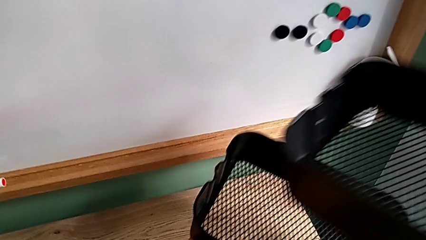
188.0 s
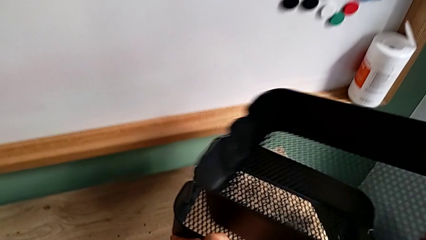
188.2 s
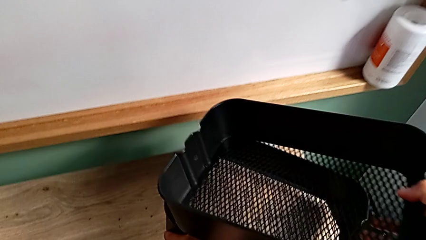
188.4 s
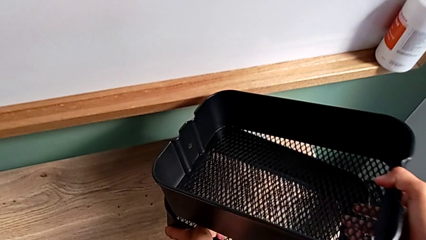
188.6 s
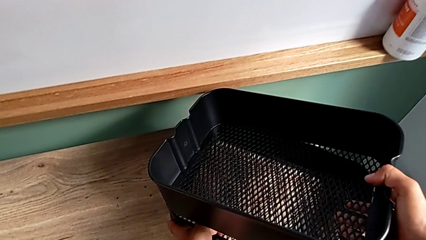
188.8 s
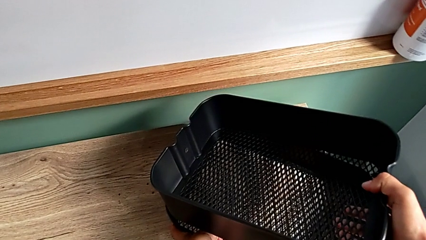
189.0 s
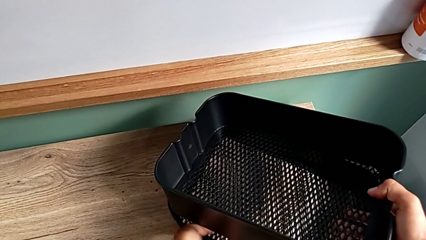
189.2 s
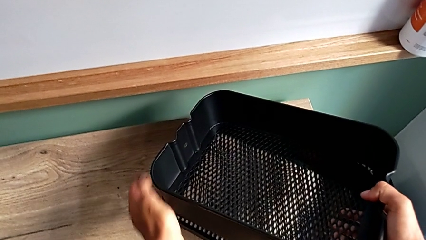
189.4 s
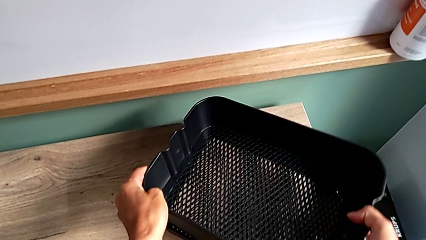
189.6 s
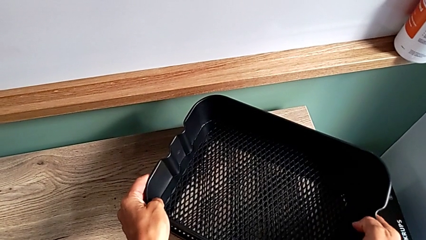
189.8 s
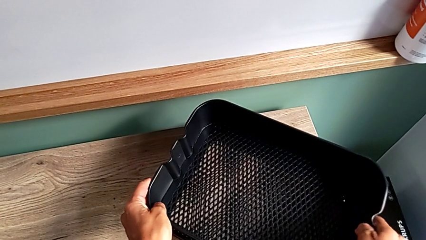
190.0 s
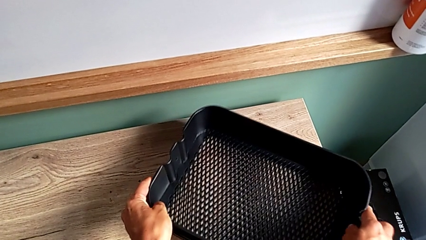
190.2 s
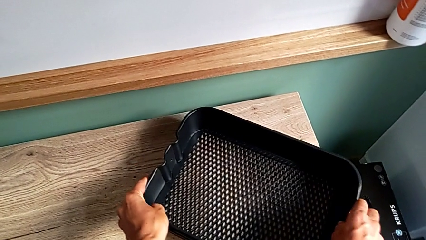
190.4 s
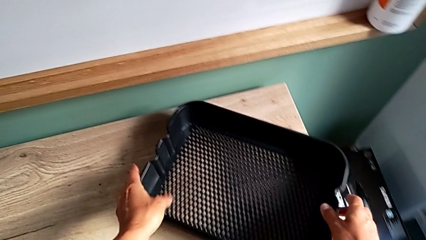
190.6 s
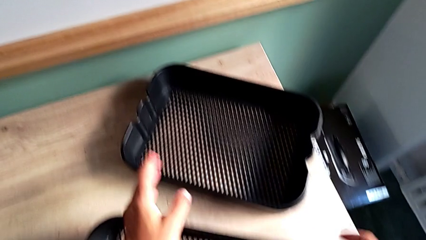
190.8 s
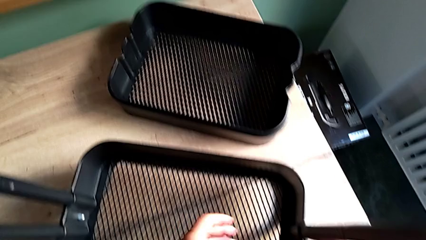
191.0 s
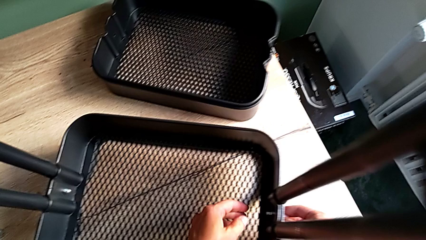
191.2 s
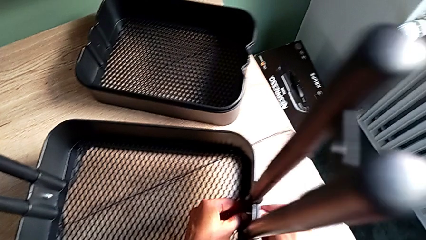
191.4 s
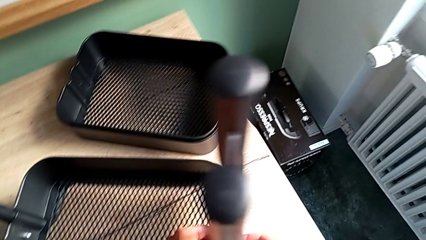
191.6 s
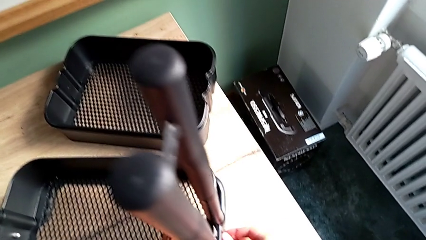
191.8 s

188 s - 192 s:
The camera wearer is disassembling the top and middle grid tray. They place the first two grid trays and grab the fifth bracket.

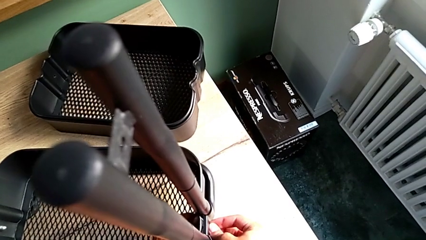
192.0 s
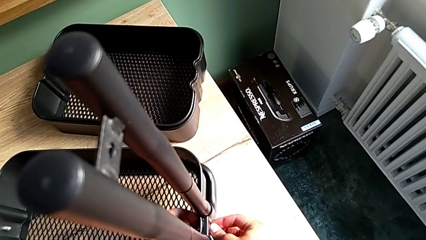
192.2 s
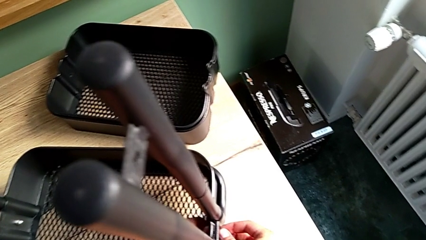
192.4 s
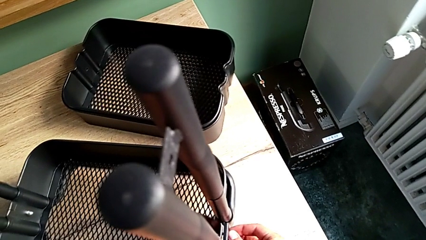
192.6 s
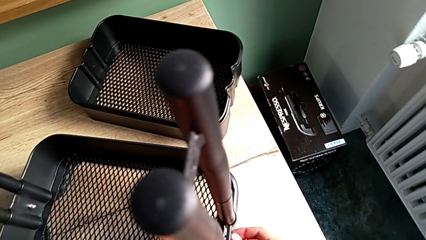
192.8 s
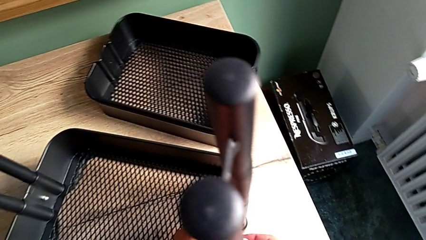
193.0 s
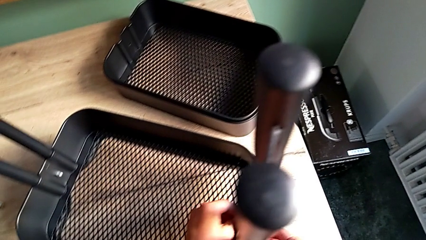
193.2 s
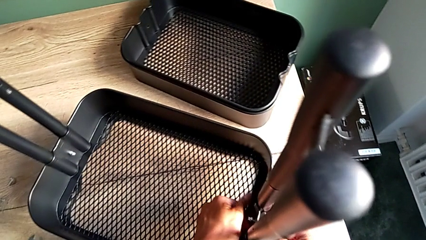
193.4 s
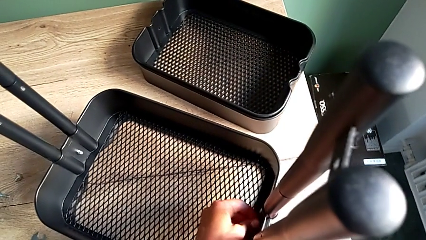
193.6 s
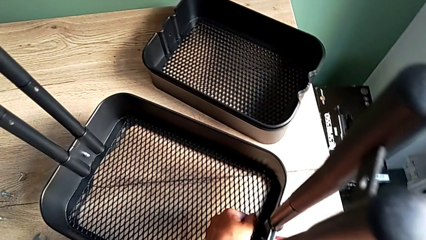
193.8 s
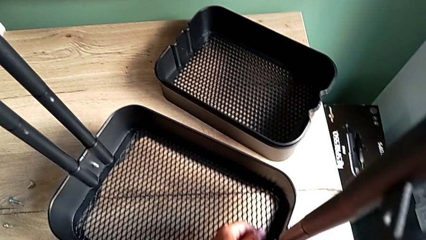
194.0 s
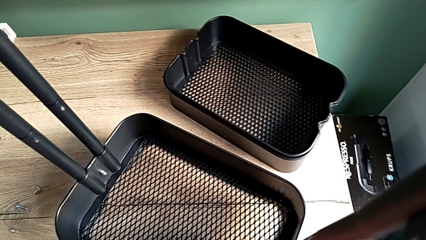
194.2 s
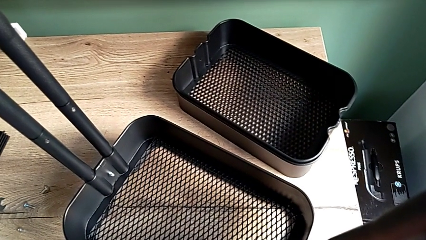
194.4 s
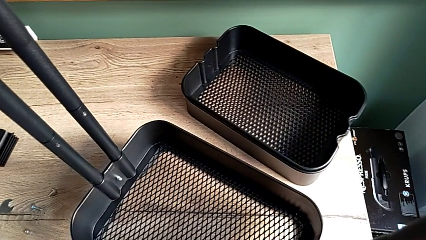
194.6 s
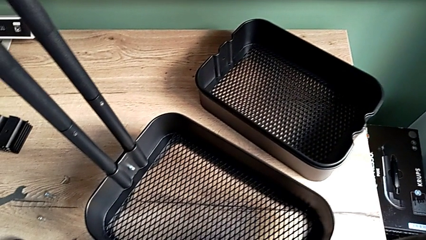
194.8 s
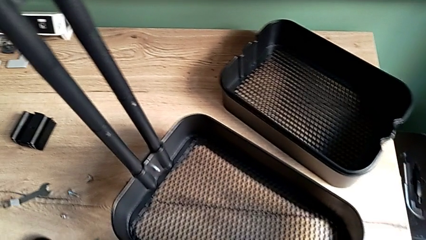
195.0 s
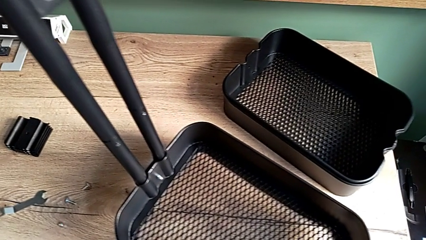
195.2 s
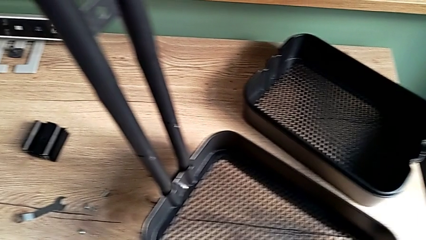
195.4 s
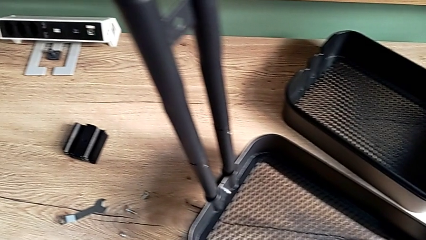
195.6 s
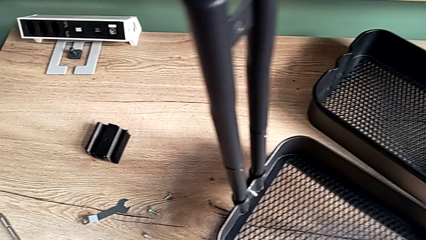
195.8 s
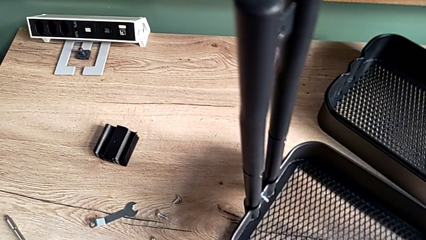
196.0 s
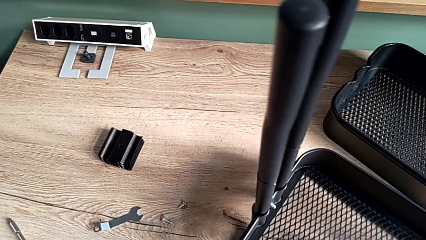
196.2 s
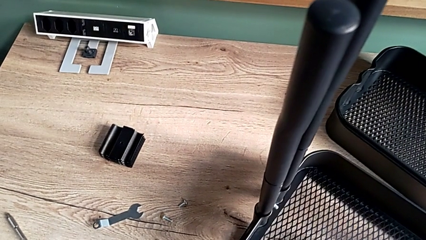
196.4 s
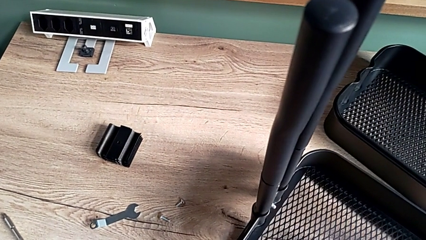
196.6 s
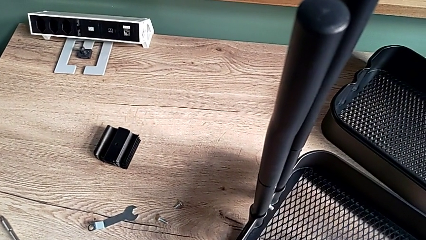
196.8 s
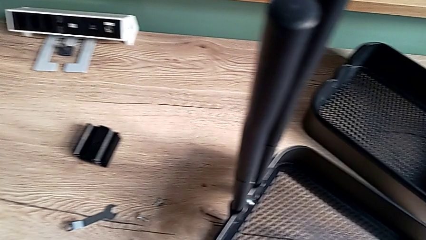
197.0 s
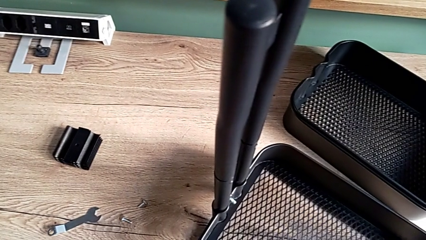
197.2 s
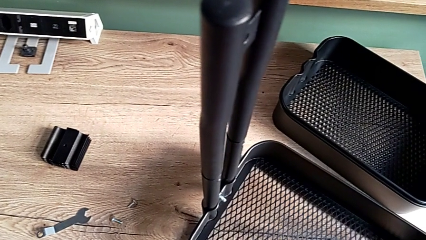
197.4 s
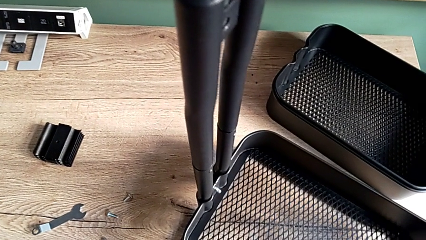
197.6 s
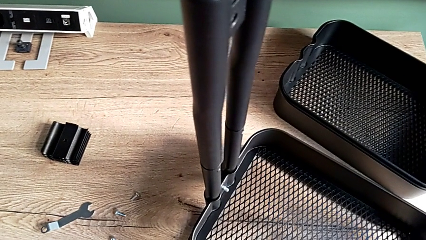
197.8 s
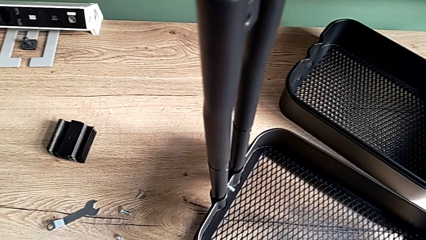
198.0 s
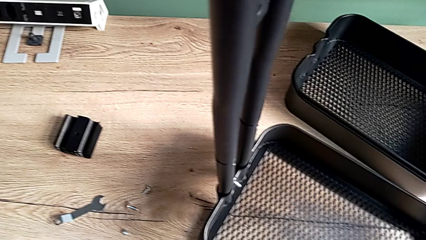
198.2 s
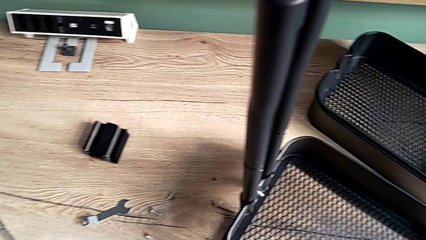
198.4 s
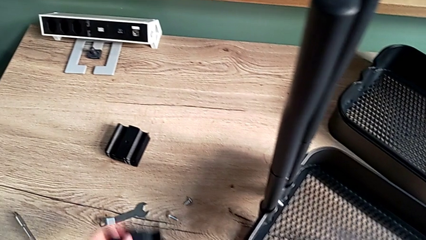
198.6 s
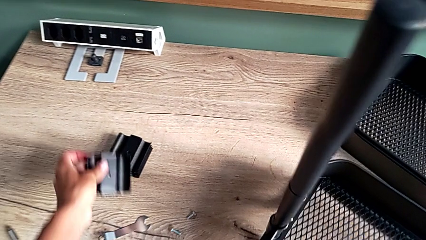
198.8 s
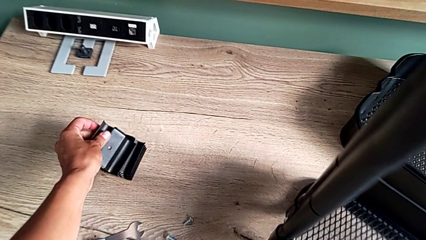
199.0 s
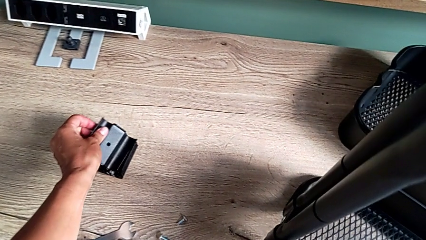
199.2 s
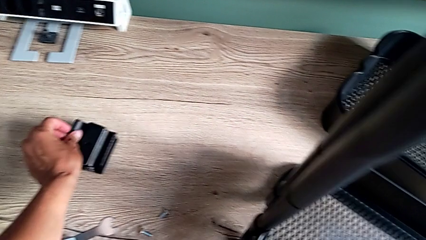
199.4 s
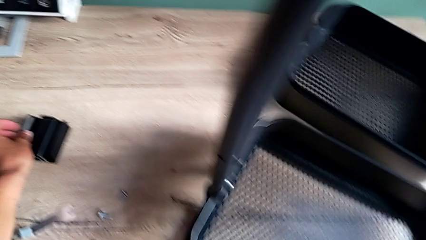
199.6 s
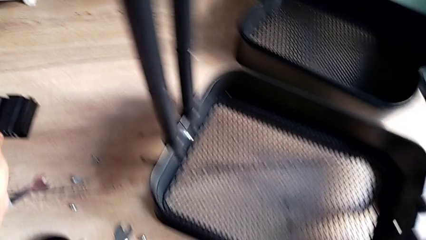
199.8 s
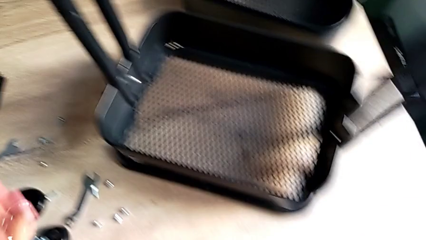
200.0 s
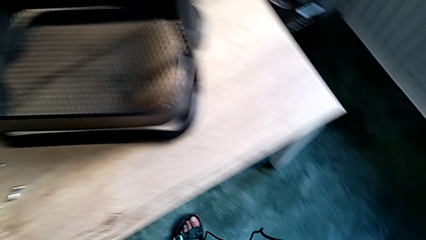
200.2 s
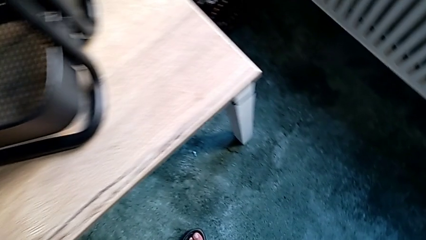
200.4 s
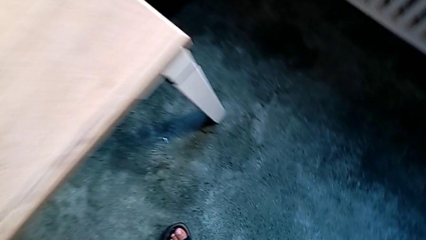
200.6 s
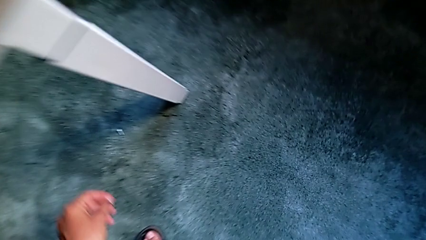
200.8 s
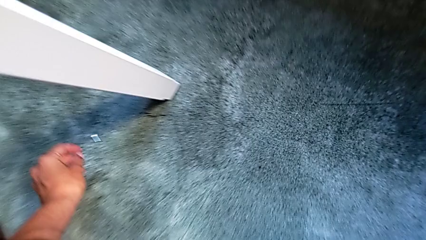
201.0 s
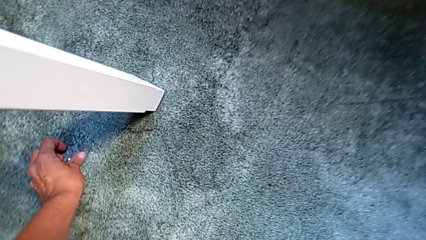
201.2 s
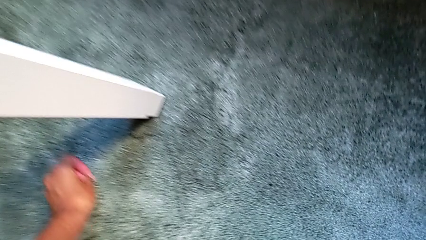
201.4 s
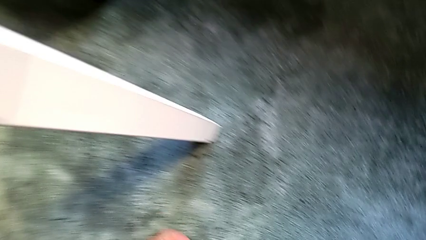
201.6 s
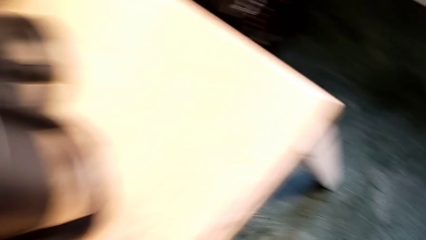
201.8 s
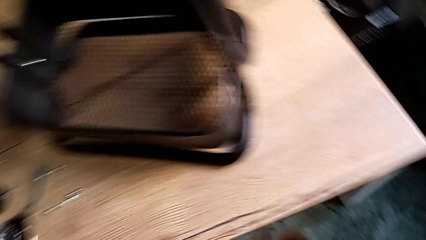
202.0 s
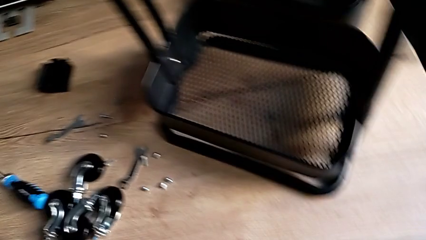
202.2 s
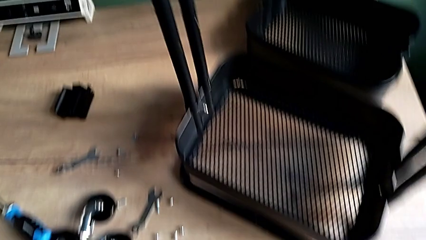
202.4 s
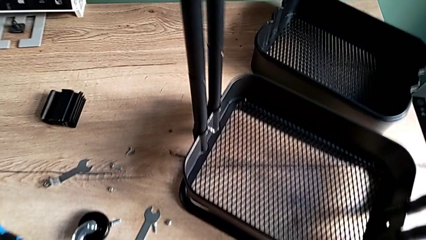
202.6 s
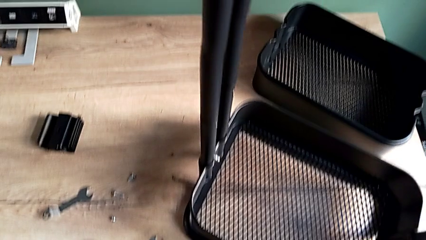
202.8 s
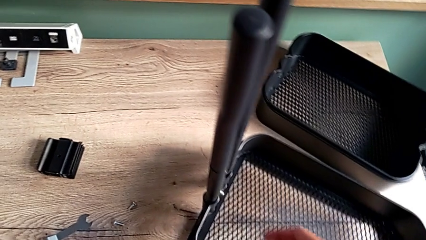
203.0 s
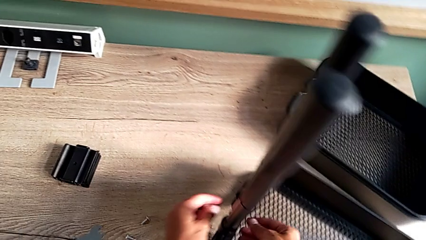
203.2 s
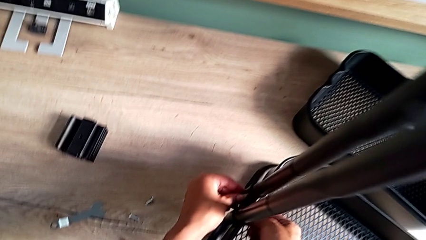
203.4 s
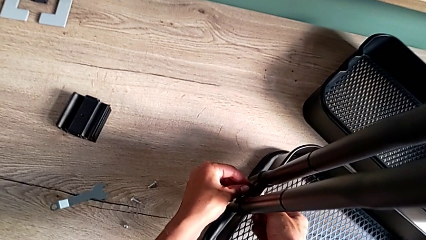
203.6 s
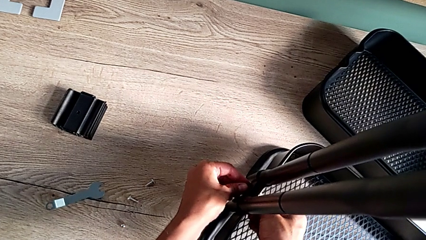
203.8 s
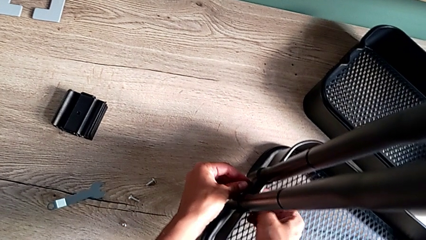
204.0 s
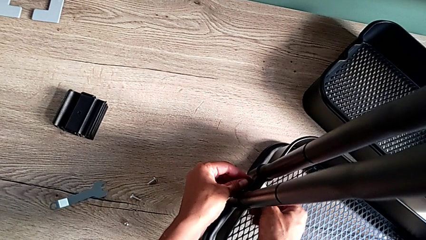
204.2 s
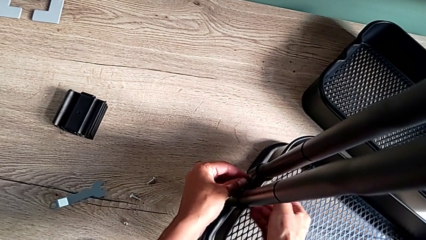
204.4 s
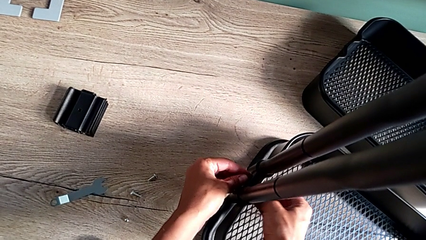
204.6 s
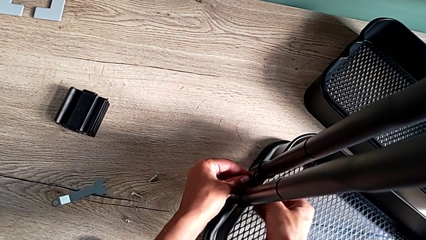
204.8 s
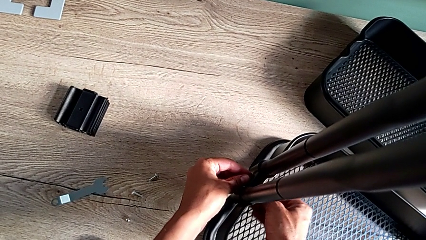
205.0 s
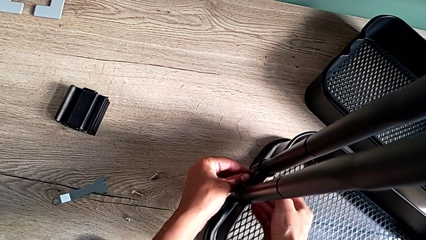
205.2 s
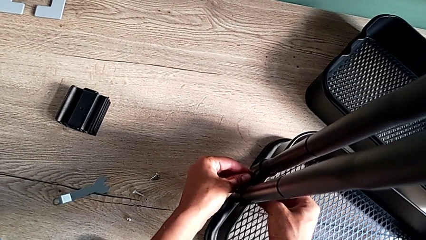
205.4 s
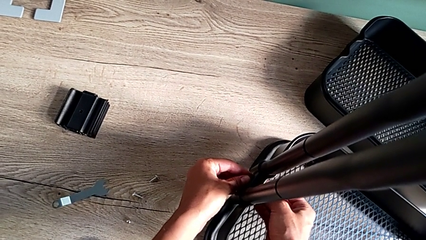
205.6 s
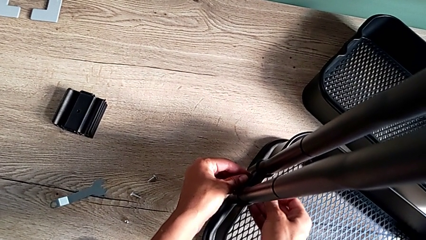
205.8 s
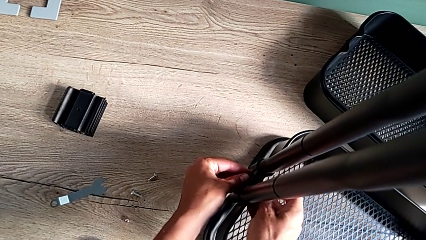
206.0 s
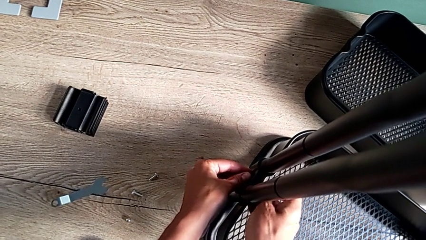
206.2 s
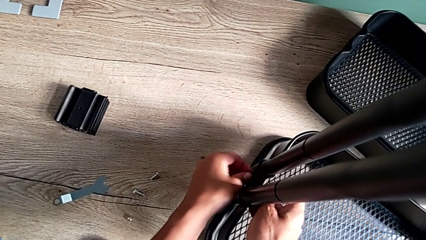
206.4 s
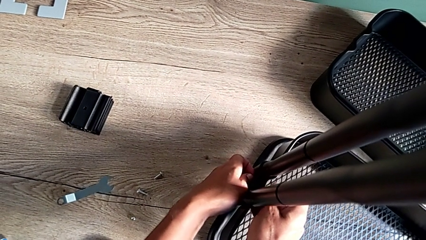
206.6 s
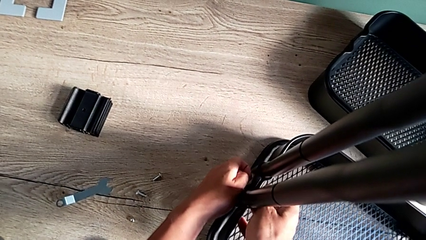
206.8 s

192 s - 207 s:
The camera wearer is disassembling the bottom grid tray. They unscrew the fifth hexagon cap nut, place the fifth bracket, grab the fifth hexagon cap nut, grab the sixth bracket and unscrew the sixth hexagon cap nut.
